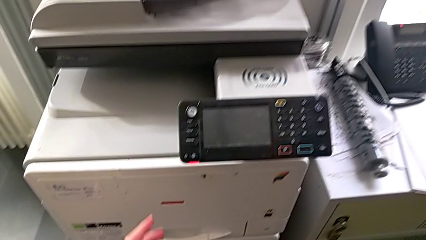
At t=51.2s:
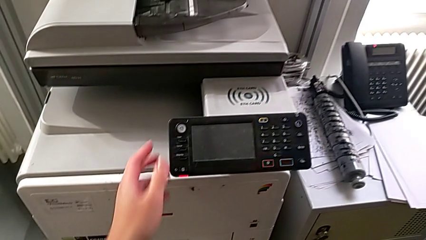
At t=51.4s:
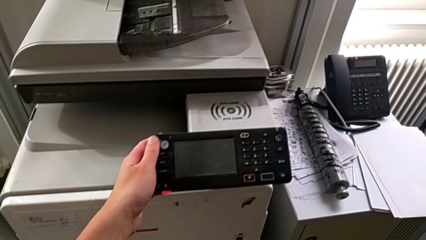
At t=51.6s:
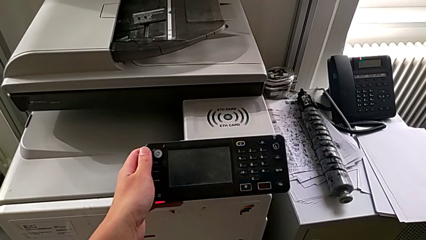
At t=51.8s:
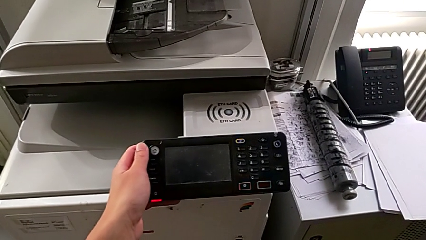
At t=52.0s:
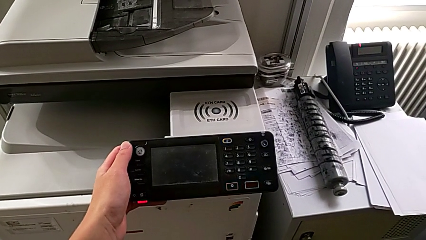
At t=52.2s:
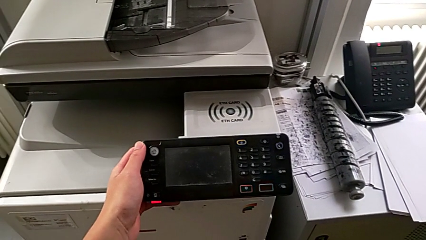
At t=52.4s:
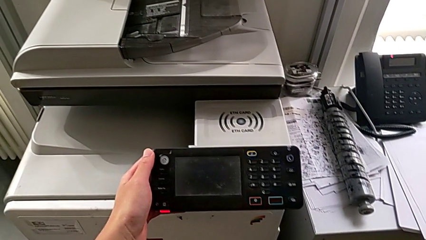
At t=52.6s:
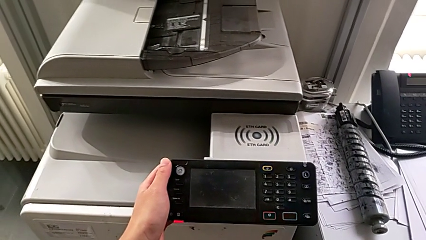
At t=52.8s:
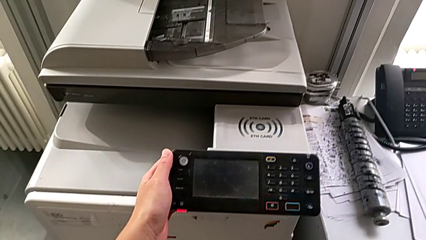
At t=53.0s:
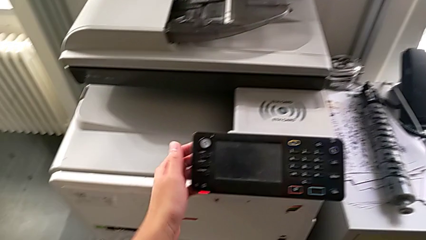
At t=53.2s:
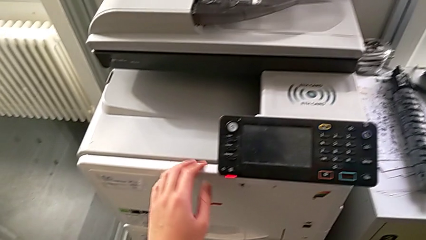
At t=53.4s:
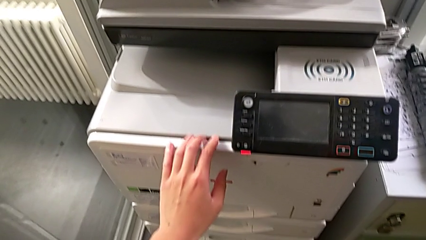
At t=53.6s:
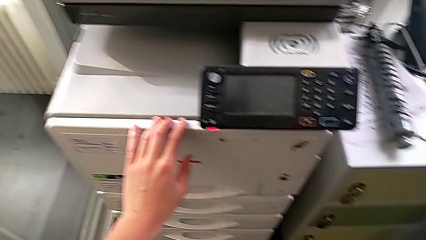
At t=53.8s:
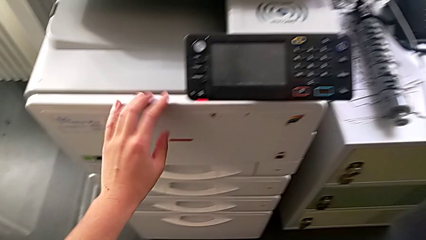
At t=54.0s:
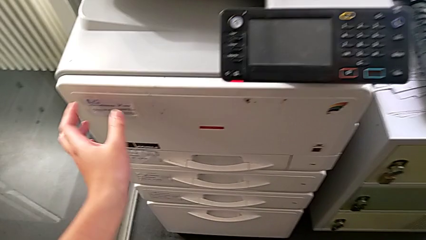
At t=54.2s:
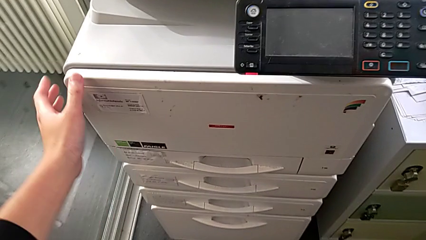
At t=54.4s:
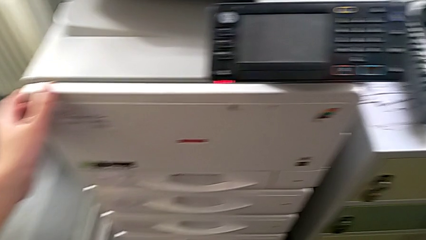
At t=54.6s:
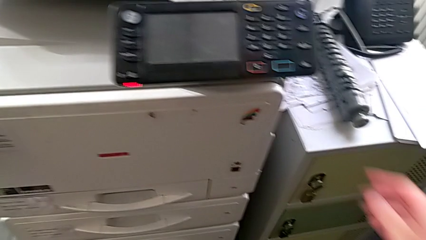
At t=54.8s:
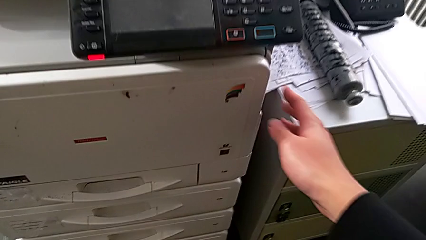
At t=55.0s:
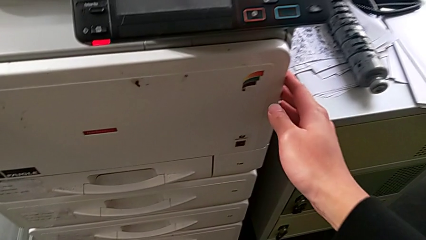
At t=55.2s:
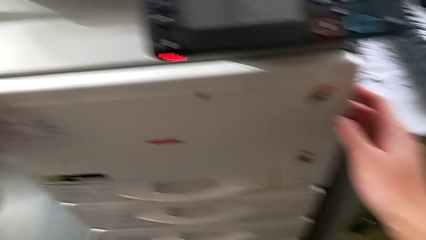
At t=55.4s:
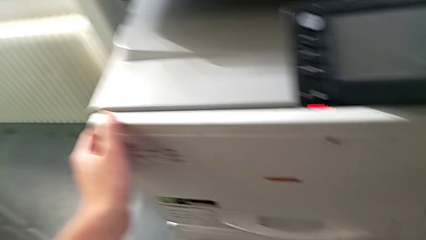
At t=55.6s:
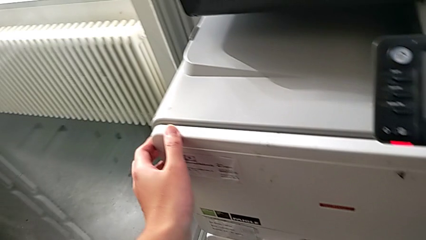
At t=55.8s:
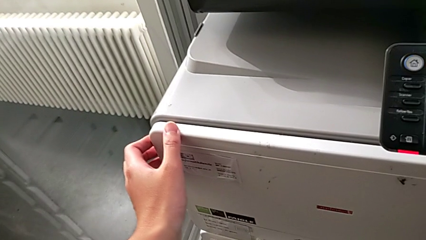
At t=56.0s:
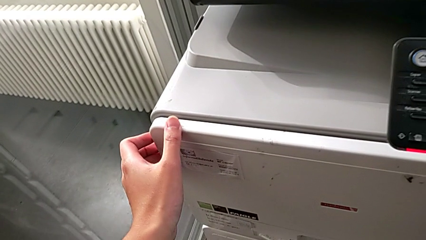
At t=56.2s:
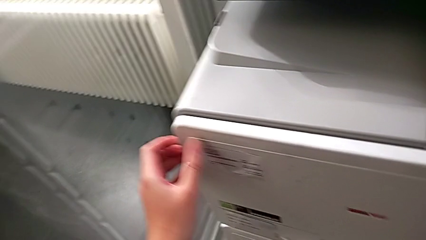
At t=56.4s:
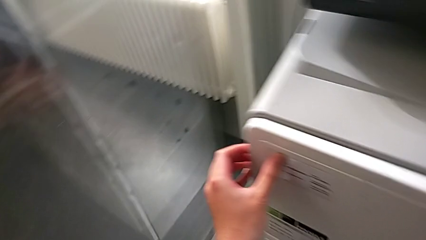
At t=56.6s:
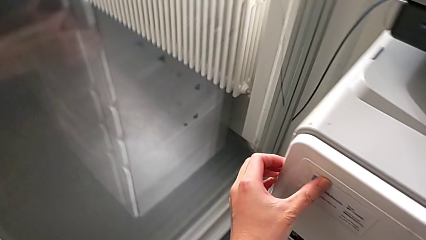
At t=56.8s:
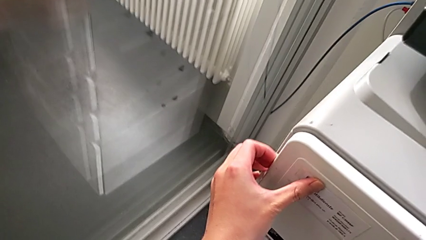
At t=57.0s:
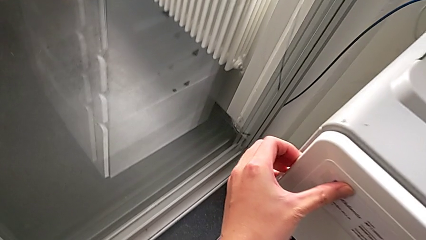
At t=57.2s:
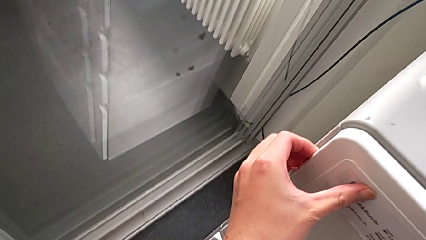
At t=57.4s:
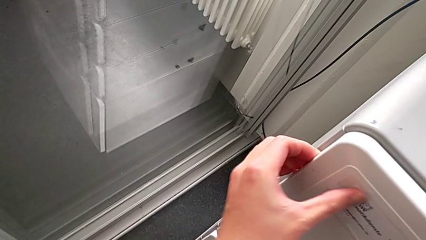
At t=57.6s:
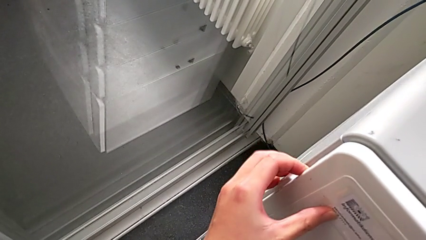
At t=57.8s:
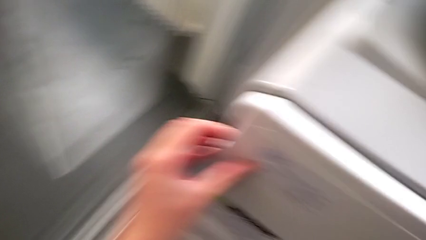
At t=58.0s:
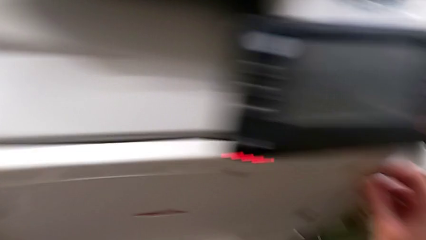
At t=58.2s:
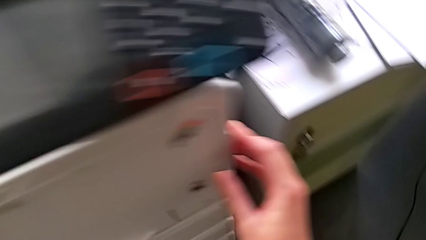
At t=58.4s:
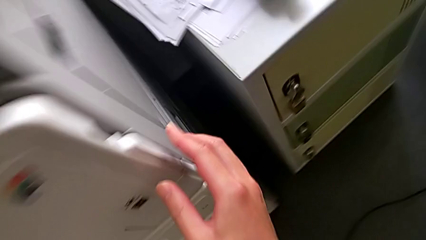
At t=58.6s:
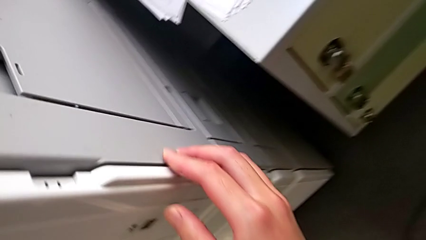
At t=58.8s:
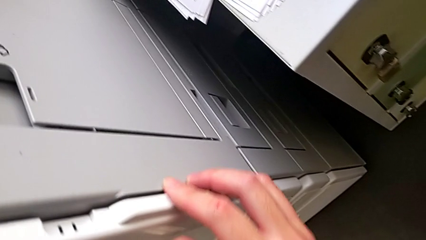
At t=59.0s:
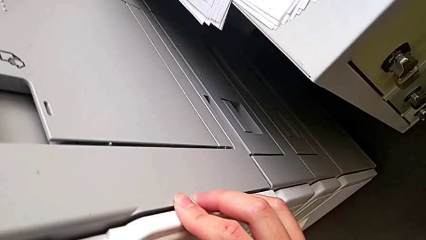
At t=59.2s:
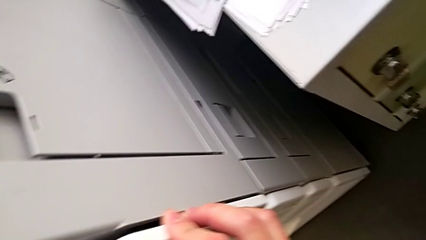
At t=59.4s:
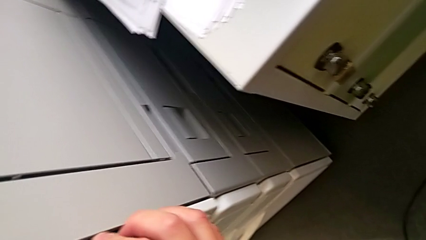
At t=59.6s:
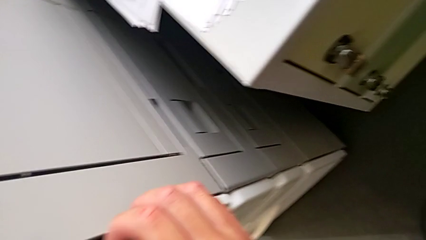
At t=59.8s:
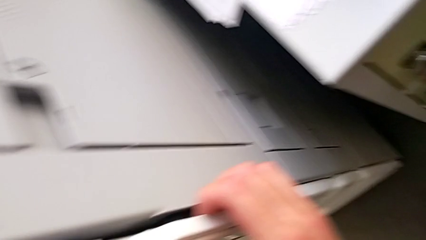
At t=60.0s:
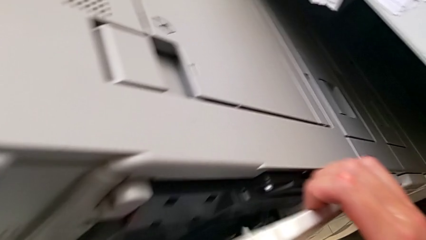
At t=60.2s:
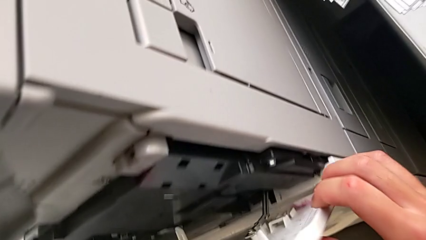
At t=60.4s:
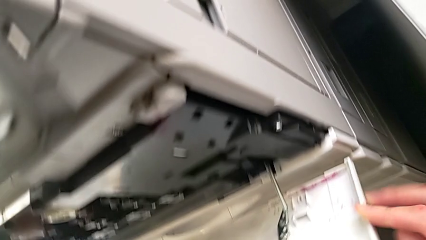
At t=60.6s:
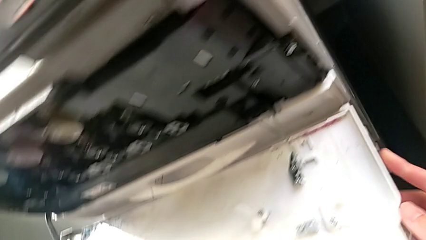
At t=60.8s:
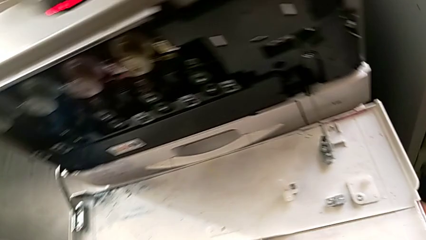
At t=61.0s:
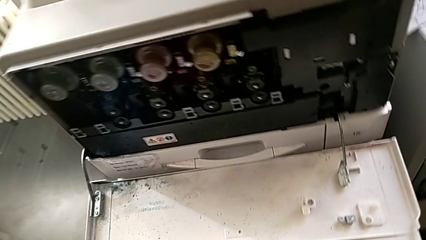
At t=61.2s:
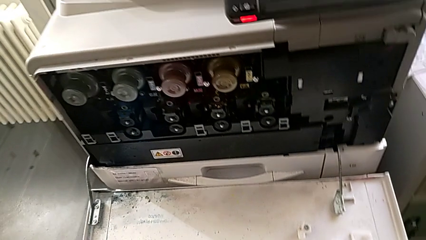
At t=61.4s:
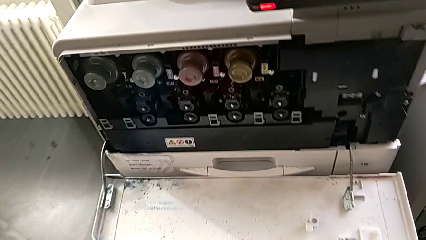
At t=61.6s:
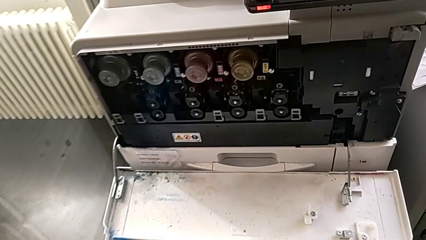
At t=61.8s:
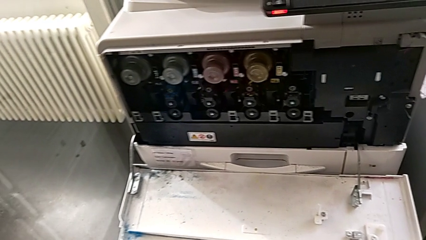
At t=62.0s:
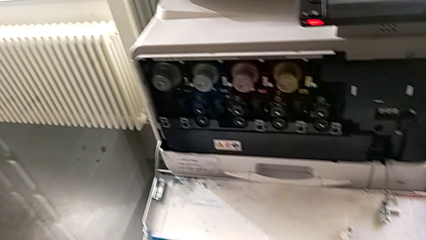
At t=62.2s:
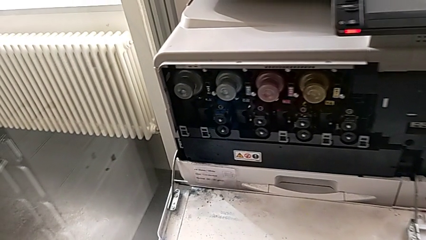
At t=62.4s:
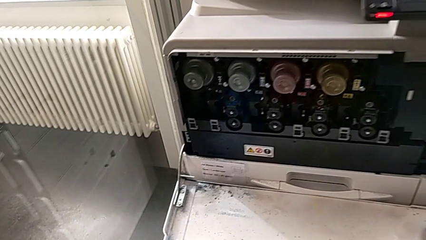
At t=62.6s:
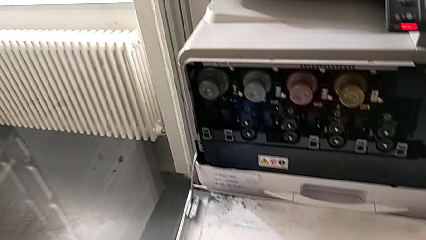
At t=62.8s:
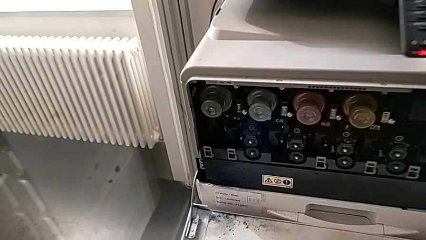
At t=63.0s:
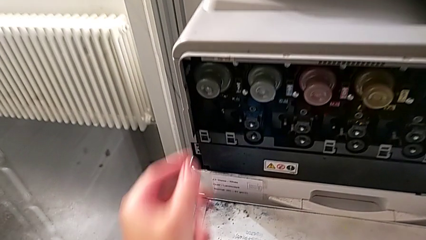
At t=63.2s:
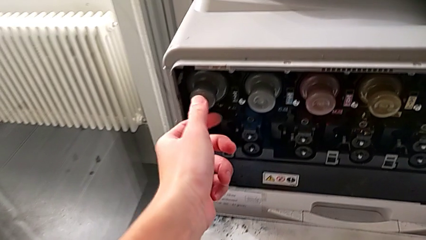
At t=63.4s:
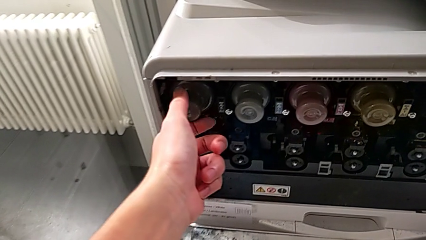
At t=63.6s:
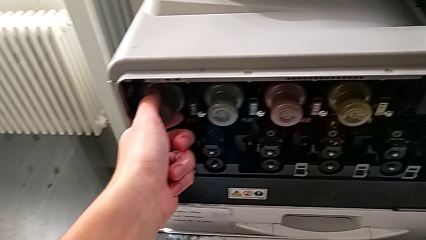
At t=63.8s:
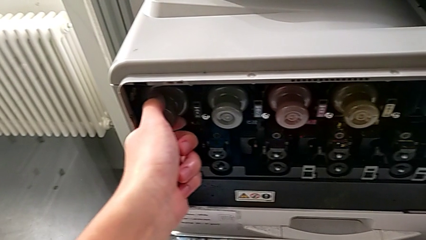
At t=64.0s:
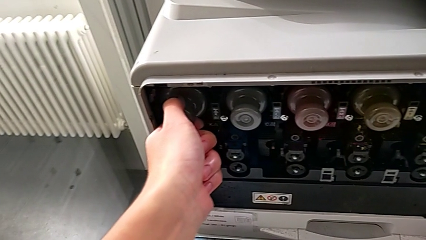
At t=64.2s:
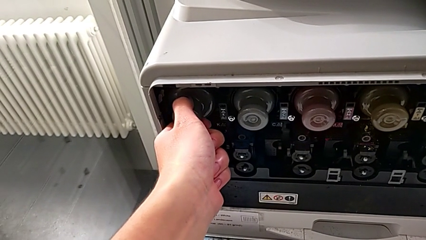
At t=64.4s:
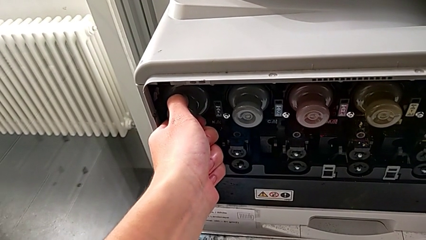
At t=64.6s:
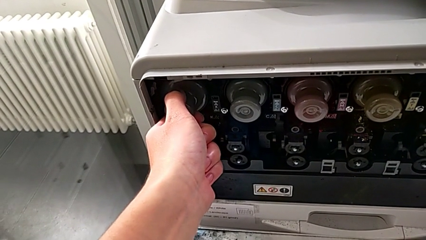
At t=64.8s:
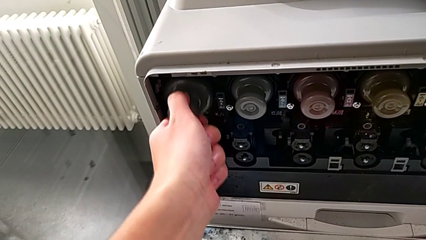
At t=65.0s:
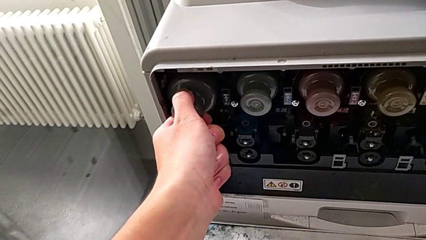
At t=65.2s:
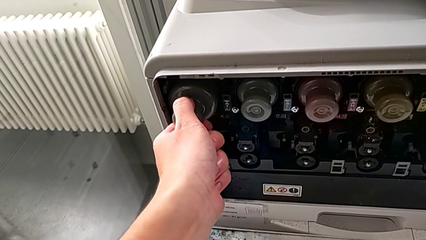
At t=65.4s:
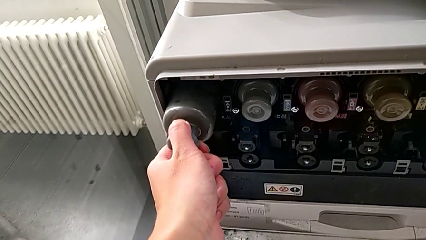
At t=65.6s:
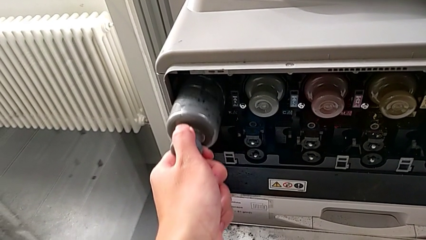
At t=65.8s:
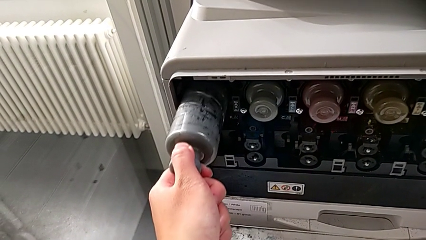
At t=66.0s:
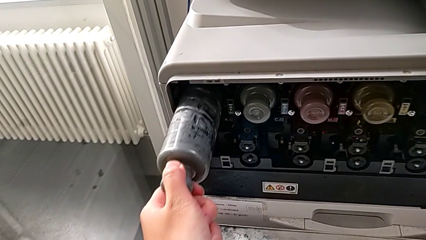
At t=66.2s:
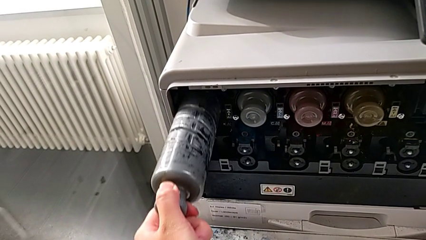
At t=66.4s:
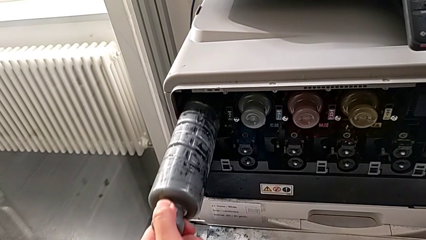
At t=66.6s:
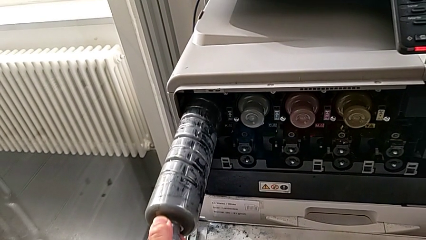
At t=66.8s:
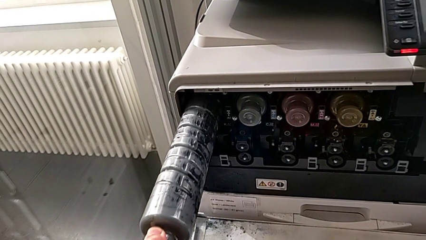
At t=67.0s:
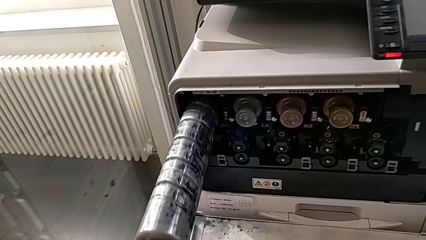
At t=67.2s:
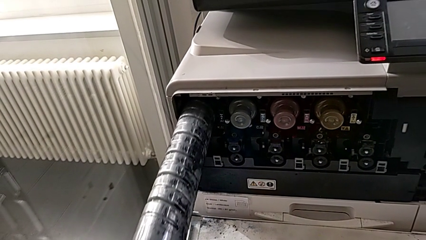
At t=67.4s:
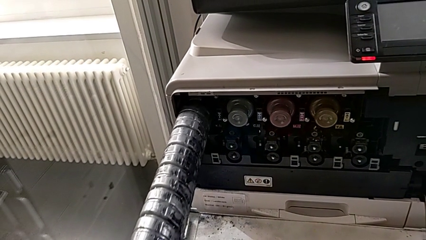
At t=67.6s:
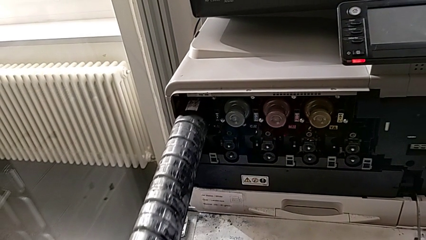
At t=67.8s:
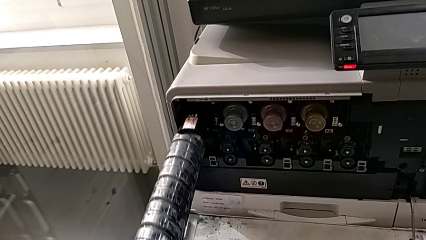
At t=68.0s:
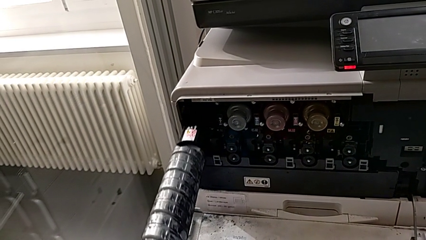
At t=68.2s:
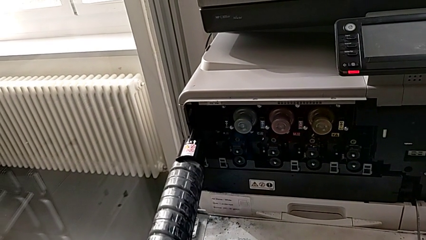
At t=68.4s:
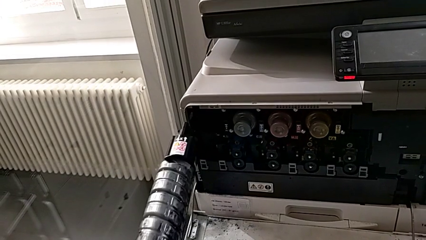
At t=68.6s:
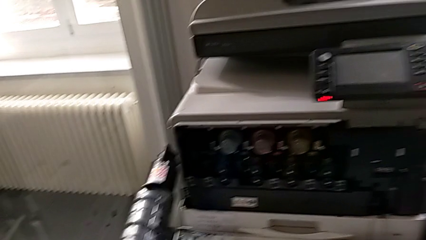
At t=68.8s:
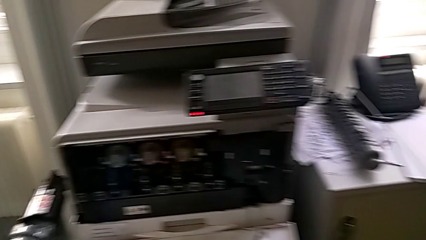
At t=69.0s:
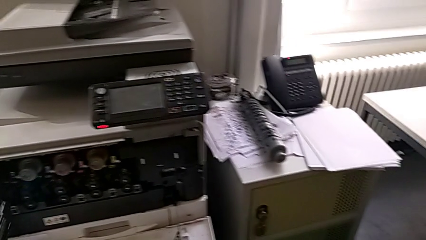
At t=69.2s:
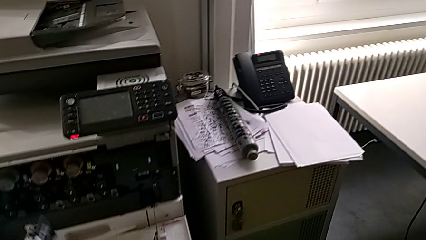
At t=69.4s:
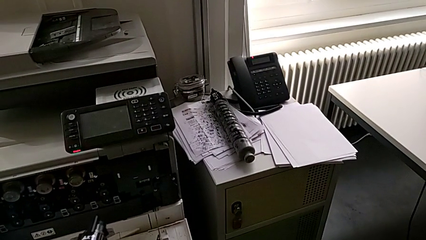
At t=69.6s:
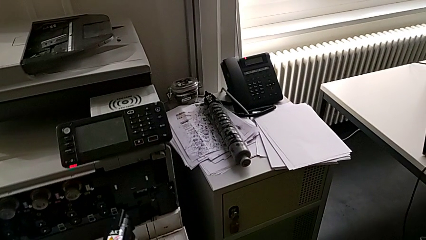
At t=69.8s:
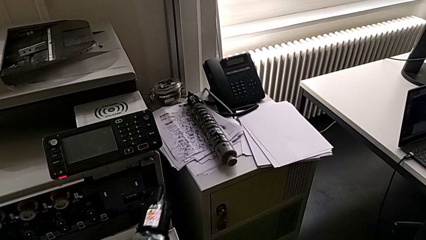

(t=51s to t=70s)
The camera wearer is changing the black ink cartridge in the printer. They wrongly touch the touch screen. They approach the cartridge gate, open it, approach the black ink cartridge, grab it and pull it.
